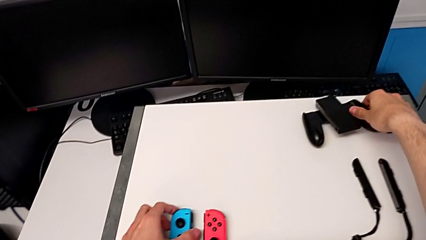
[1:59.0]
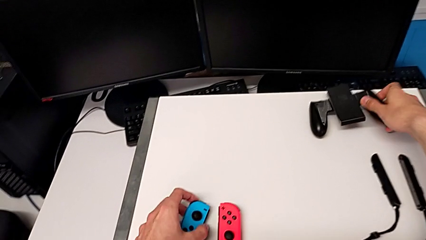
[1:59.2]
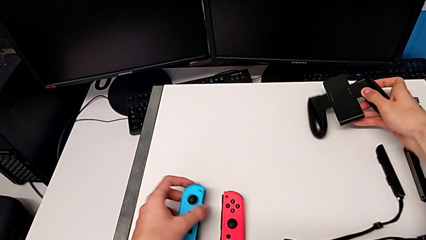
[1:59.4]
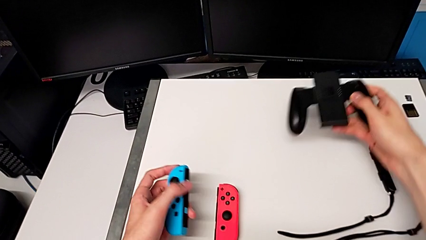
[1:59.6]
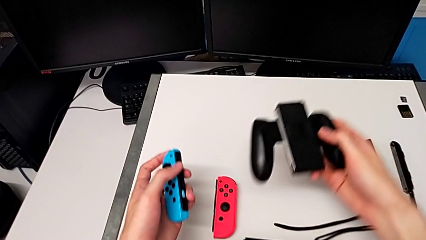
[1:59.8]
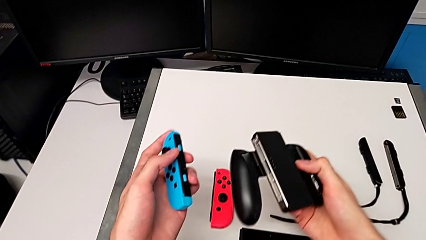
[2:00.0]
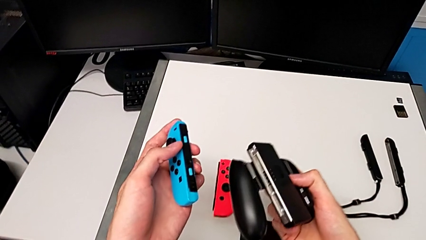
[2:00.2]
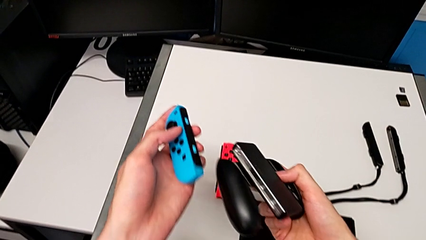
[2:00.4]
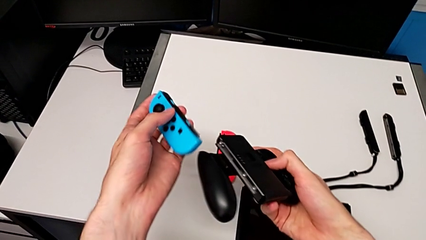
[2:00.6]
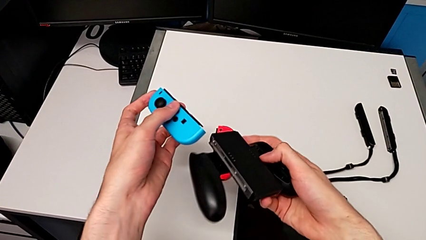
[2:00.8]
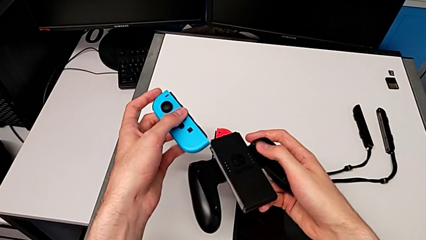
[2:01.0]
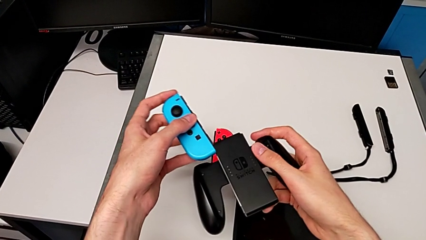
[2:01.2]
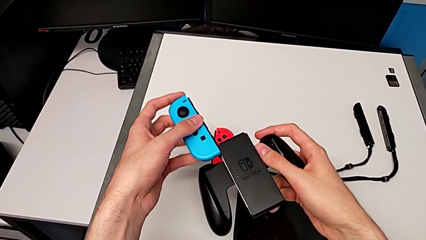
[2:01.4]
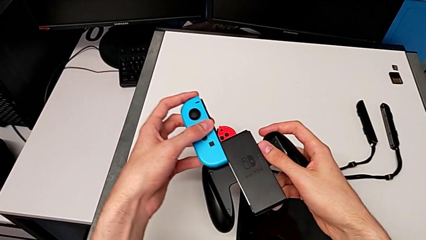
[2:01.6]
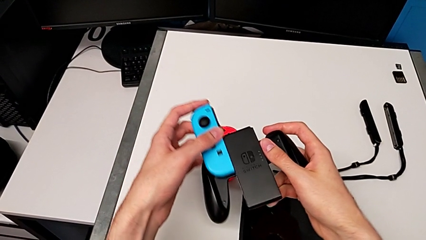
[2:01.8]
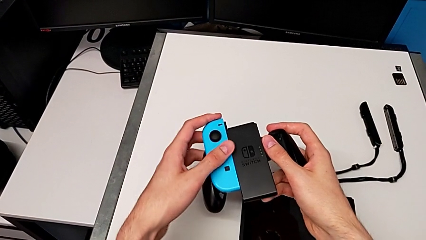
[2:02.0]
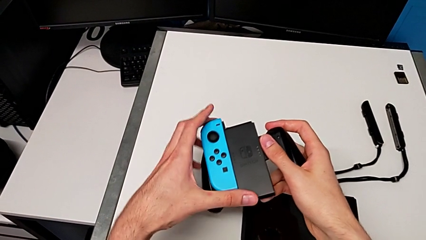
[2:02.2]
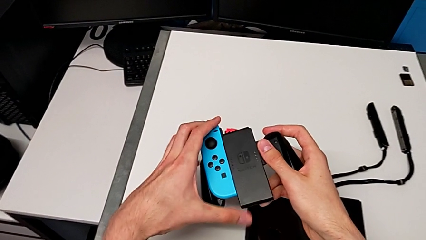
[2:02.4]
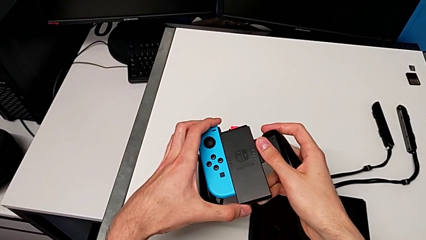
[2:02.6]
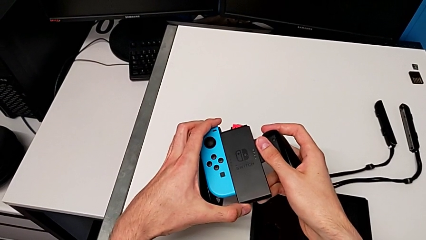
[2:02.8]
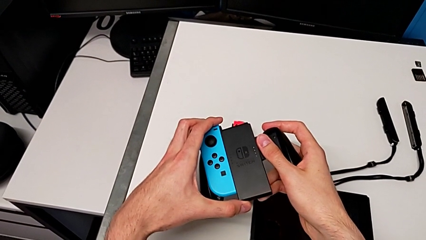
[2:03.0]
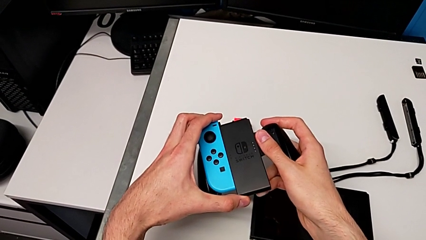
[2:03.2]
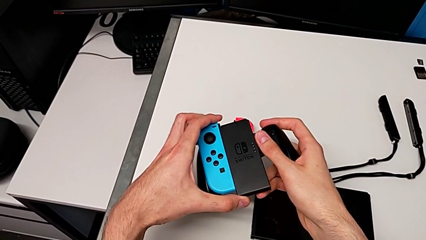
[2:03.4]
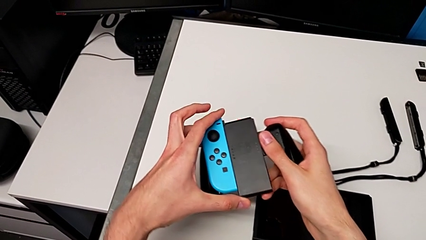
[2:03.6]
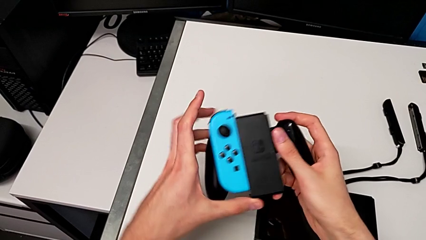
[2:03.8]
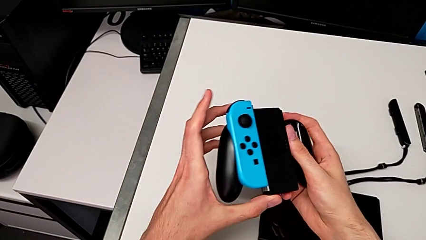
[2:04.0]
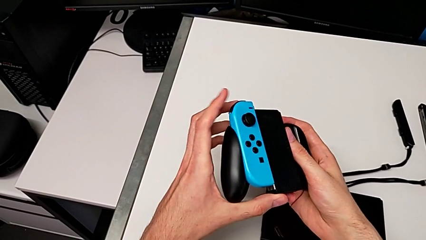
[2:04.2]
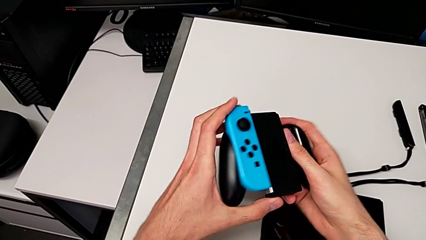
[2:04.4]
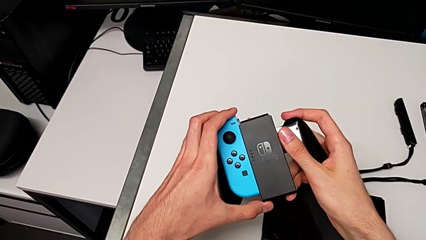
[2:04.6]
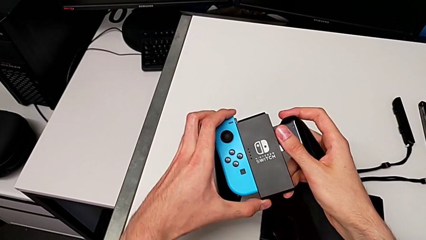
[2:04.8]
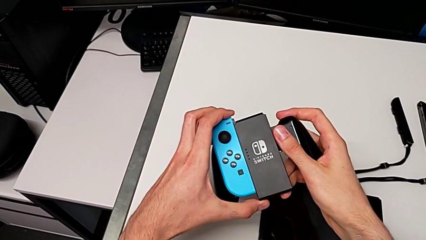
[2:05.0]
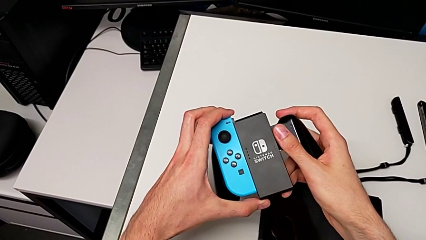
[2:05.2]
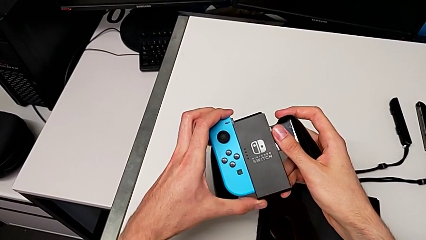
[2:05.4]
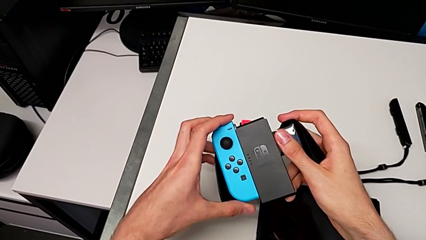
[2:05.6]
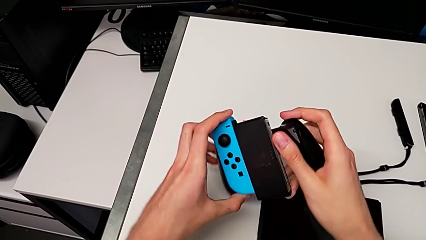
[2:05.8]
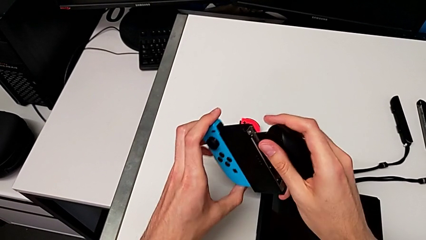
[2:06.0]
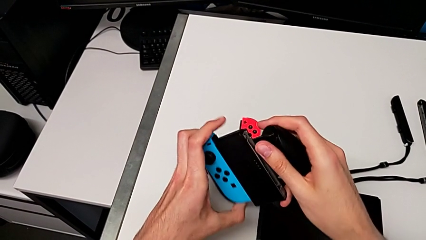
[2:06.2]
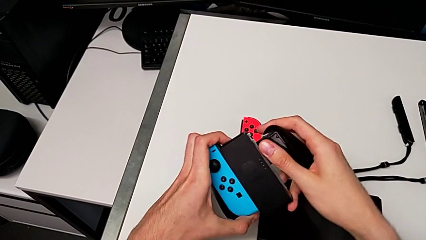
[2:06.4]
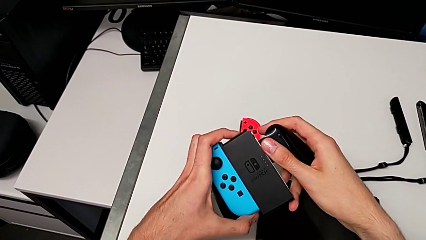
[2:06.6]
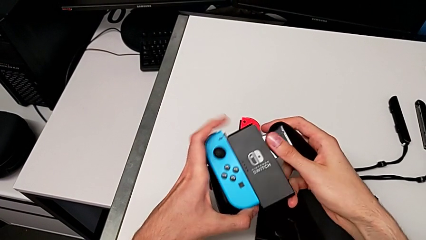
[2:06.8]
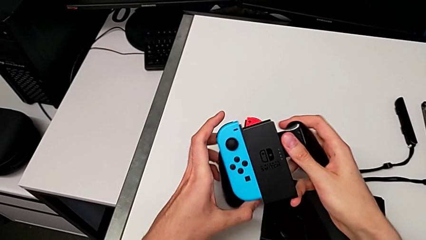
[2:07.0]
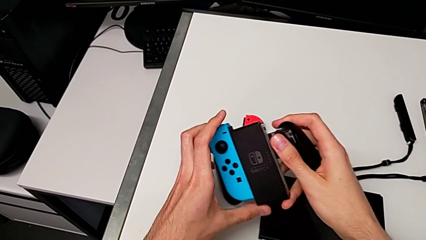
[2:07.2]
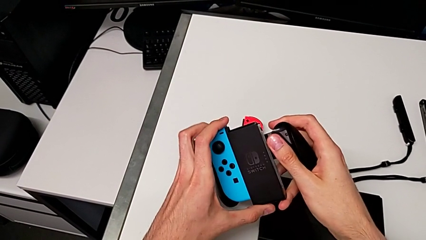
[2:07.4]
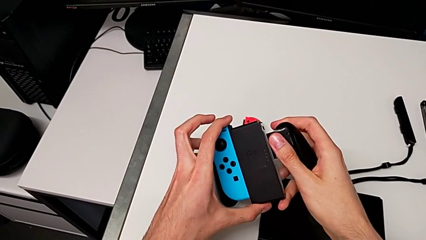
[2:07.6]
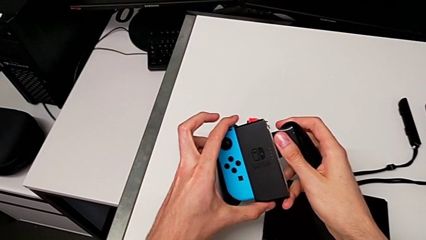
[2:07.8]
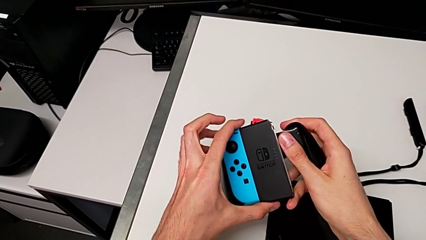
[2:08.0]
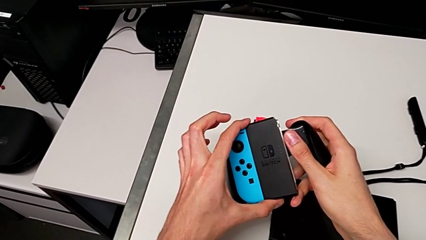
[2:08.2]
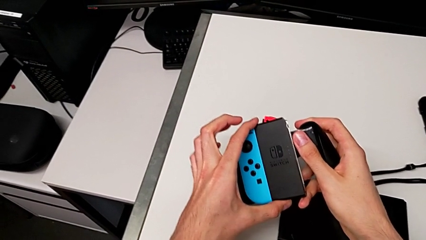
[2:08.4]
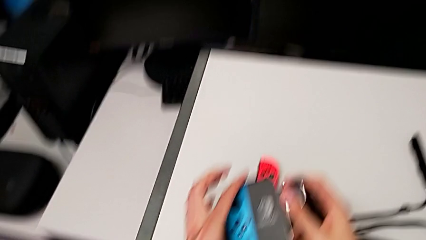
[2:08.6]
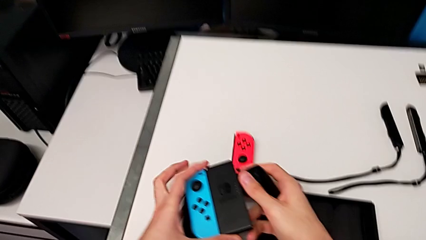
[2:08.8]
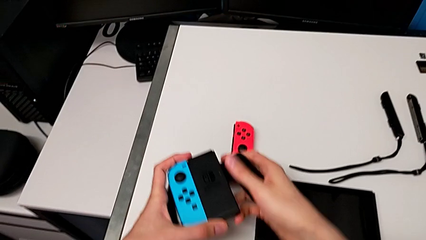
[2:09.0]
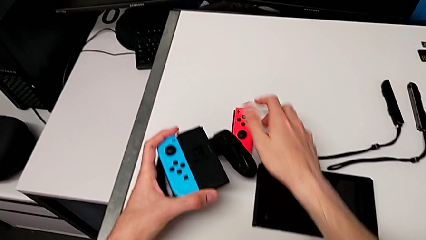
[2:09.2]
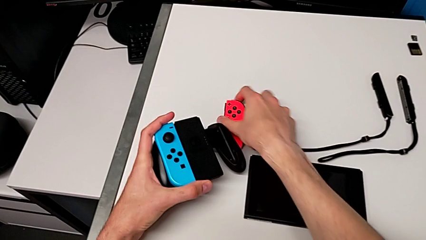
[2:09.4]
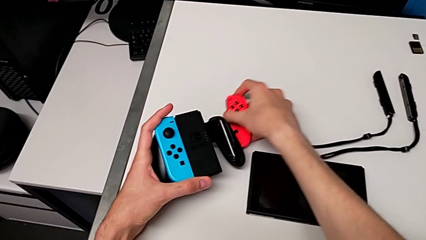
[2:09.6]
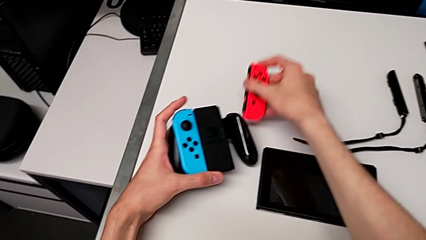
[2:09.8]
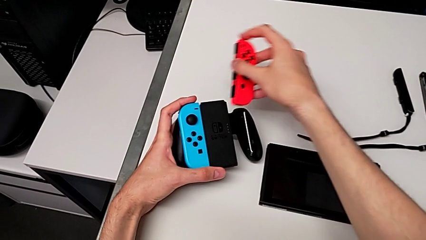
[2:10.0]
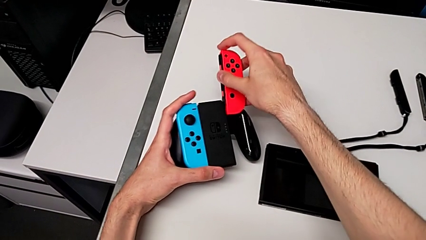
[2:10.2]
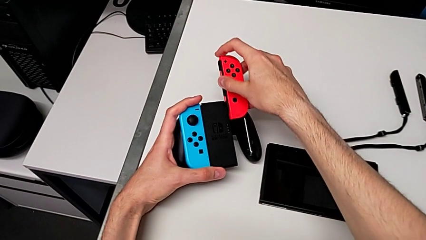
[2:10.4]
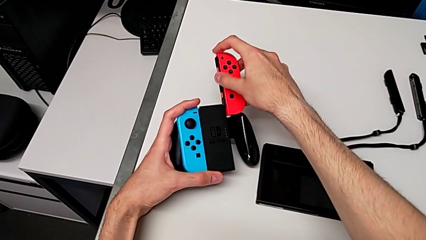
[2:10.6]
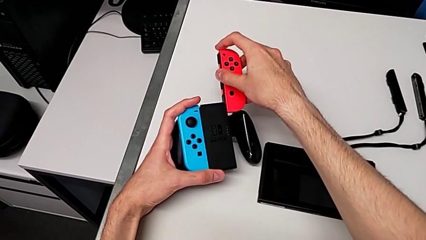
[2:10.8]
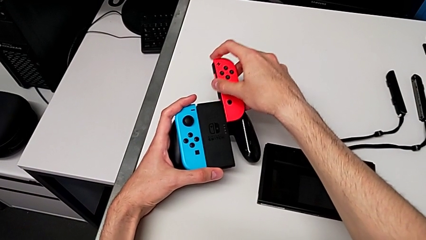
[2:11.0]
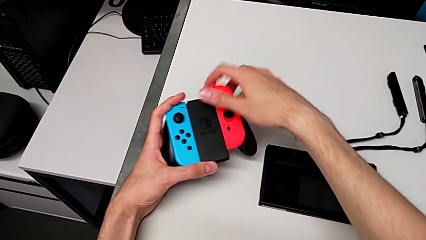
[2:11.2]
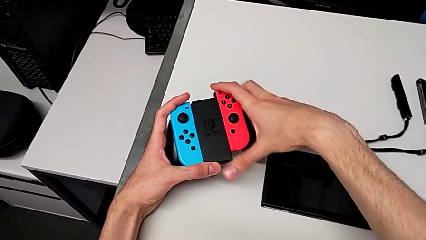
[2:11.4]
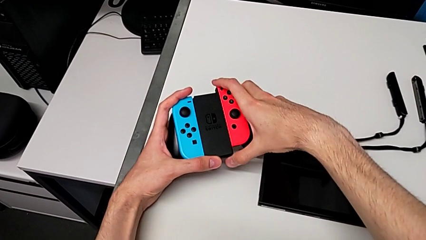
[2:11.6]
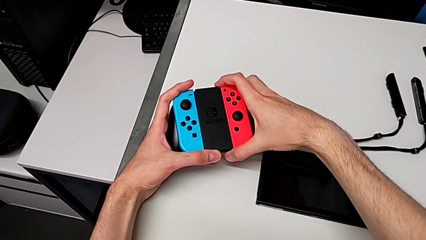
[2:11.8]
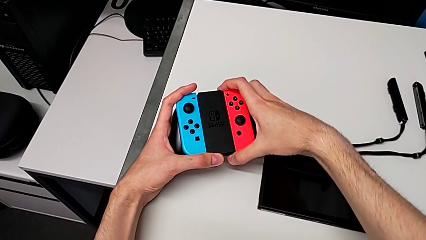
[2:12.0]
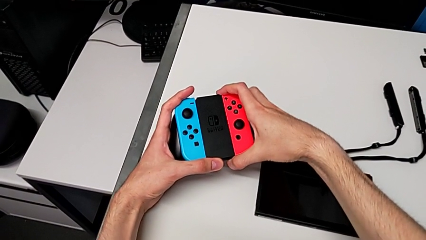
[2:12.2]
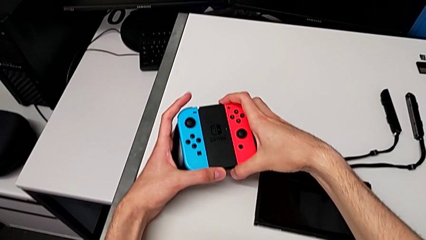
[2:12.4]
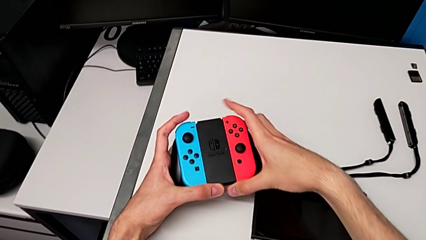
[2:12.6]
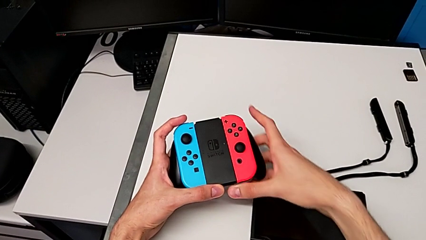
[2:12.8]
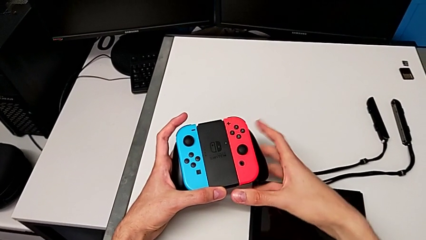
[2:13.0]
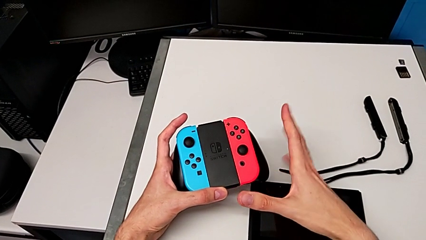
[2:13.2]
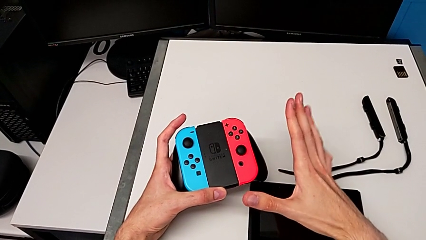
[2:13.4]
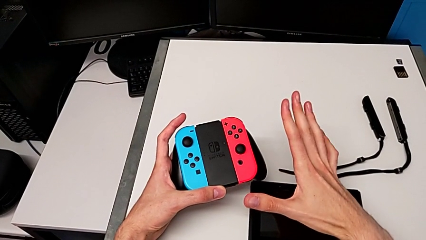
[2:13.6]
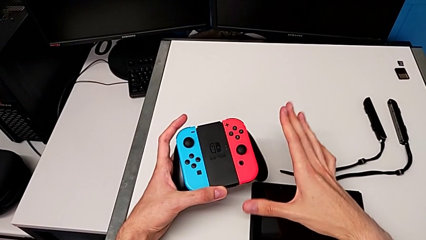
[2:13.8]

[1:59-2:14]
The camera wearer is changing from the Joy-Con strap to the Joy-Con comfort grip. They grab the left Joy-Con controller, grab the comfort grip, place the left Joy-Con controller, grab the right Joy-Con controller and place it.

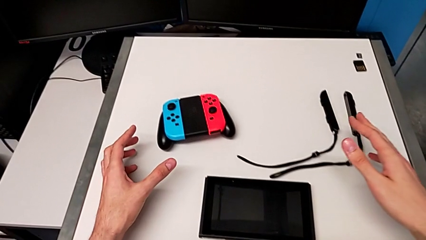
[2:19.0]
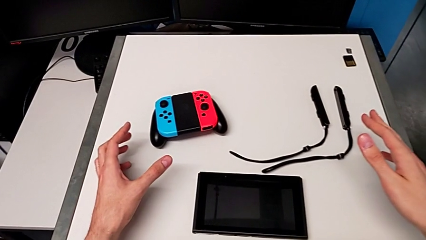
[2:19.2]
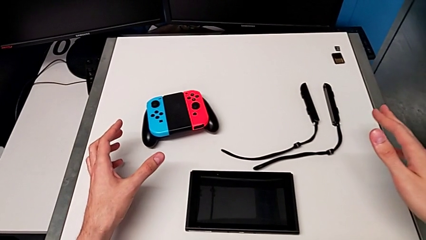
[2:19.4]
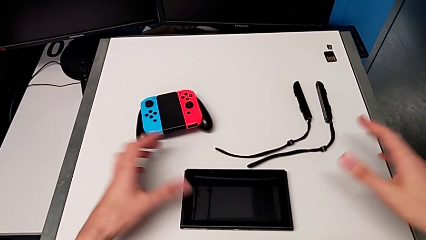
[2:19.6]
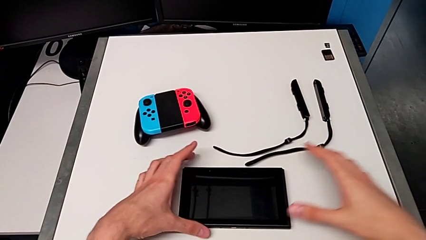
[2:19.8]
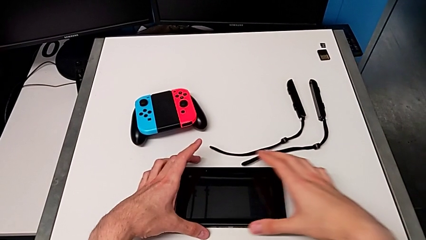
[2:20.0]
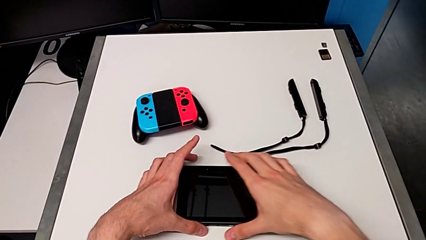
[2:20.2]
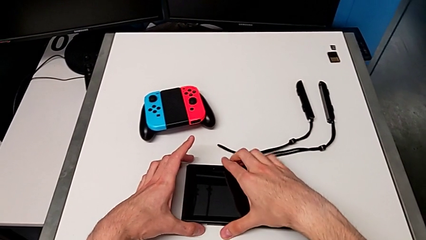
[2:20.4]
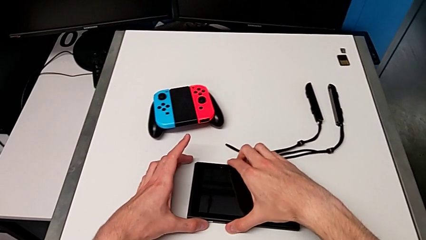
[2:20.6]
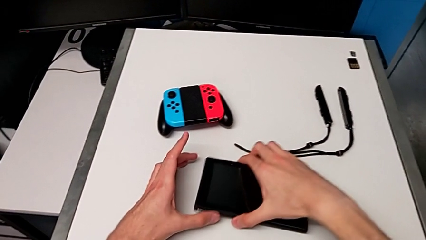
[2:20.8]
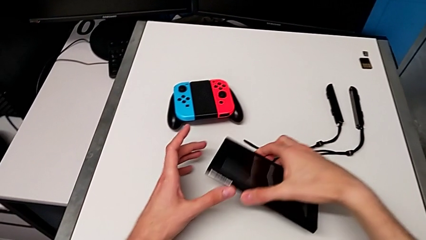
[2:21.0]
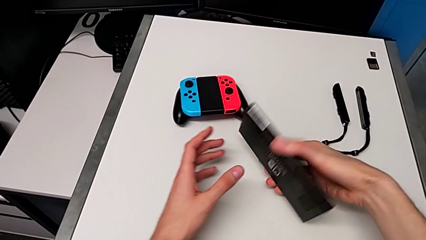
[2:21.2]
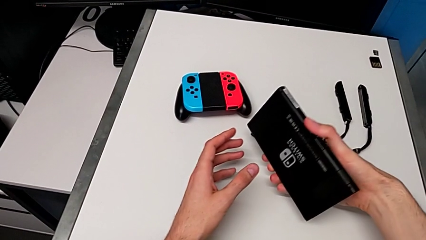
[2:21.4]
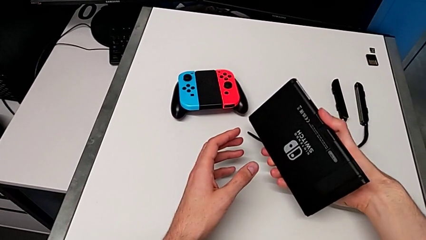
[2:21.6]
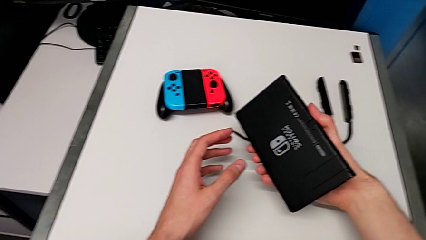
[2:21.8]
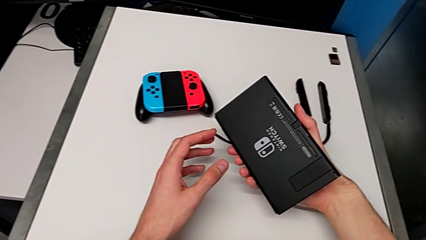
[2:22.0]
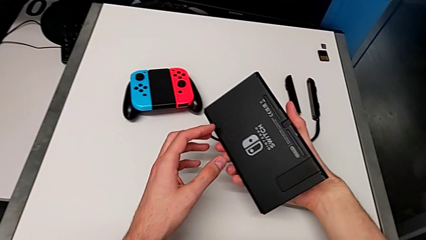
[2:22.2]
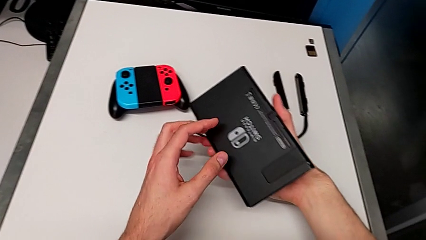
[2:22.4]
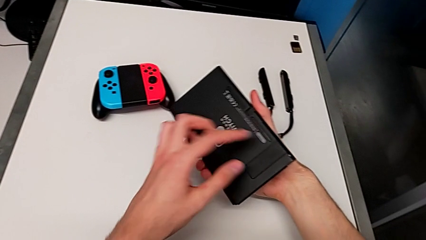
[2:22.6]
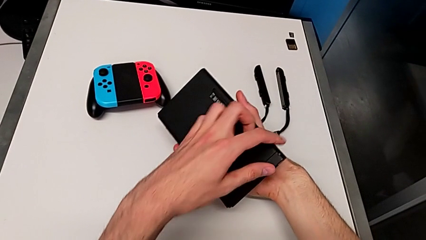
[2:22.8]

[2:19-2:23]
The camera wearer is opening the kickstand. They grab the Nintendo Switch.
